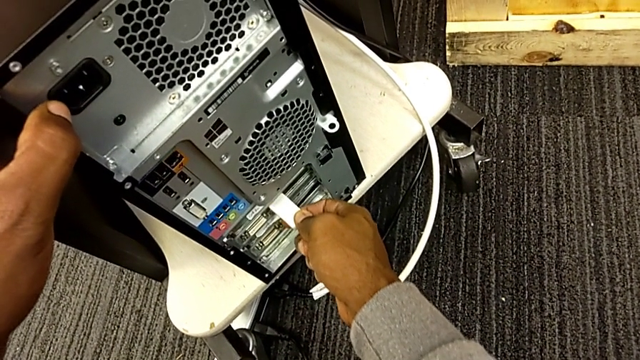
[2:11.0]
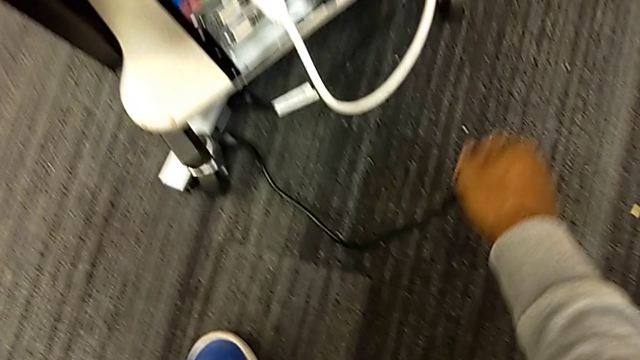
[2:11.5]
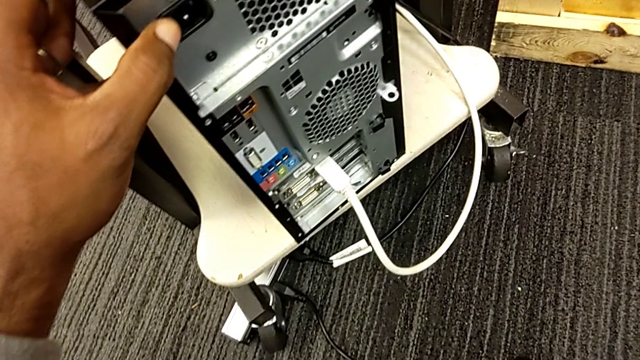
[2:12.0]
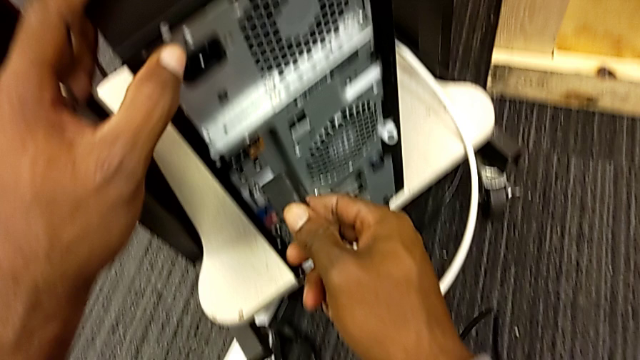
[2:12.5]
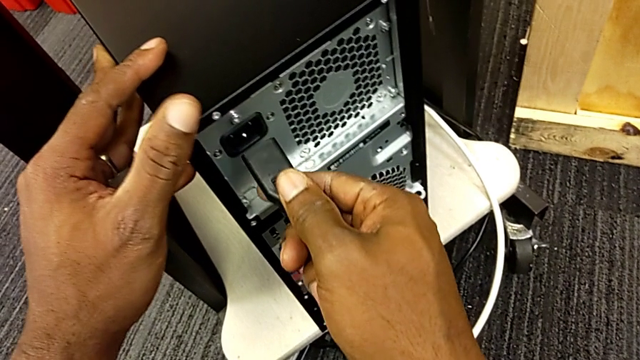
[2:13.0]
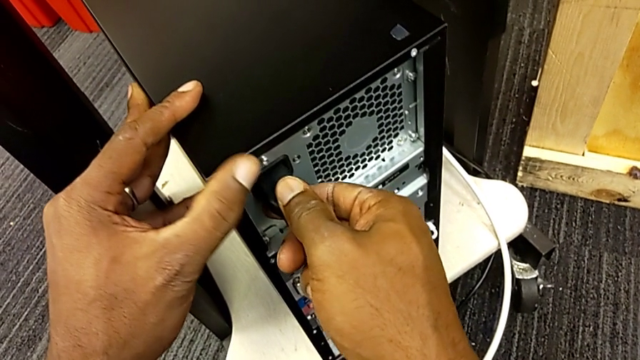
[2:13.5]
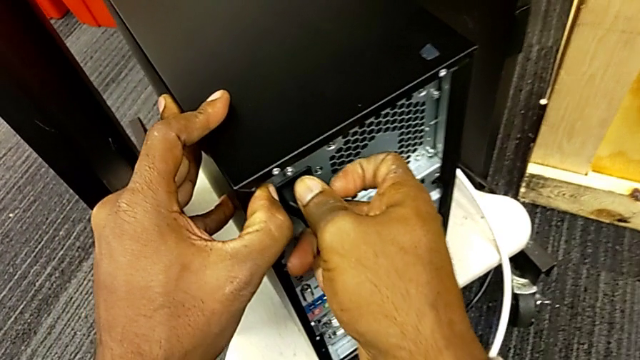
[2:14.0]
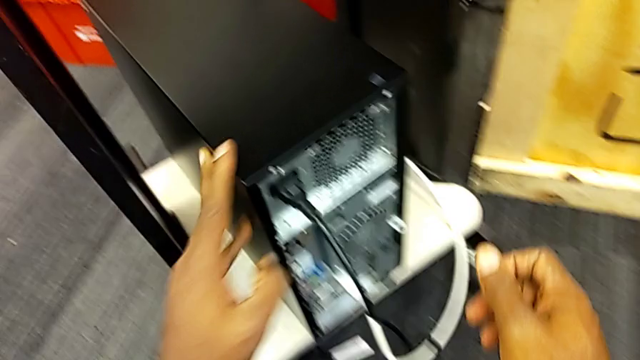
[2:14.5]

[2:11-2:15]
The camera wearer is plugging the computer tower. They assemble the cable power supply.
